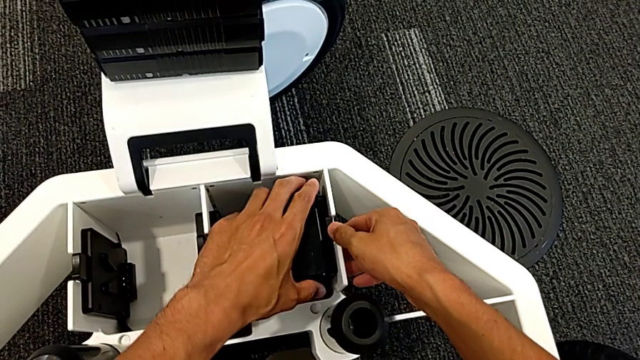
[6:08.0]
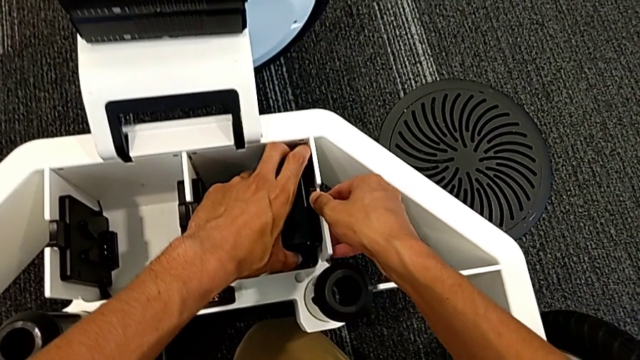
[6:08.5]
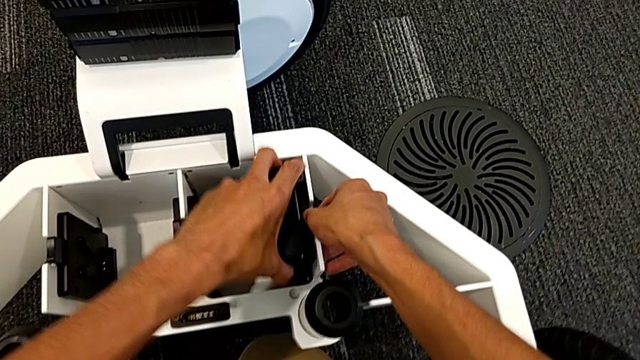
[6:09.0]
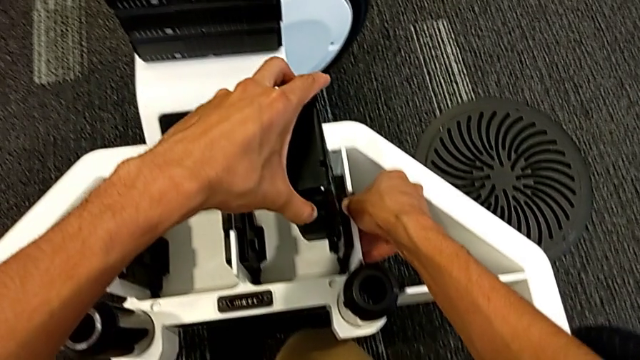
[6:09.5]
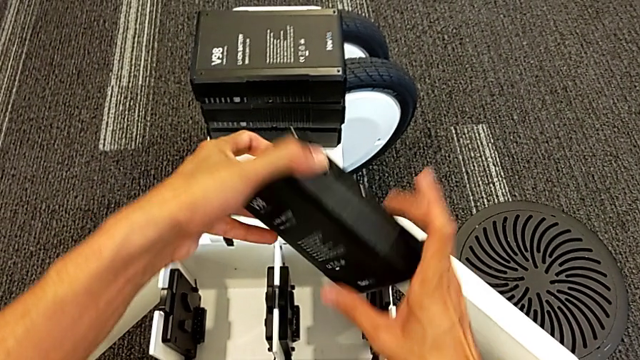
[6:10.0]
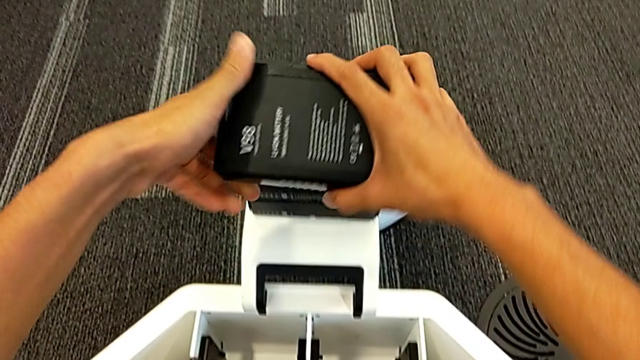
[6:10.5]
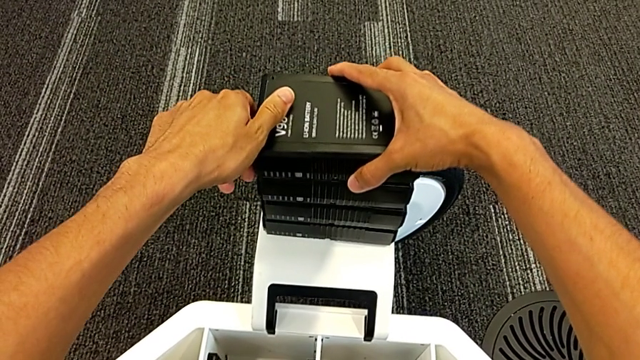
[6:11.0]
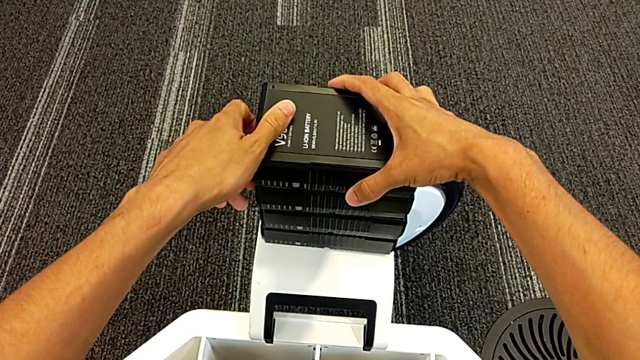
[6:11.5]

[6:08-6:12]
The camera wearer is removing the batteries from the base. They grab the fourth M6 battery and place it.

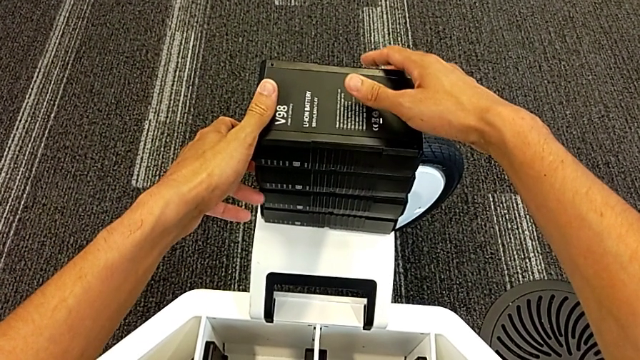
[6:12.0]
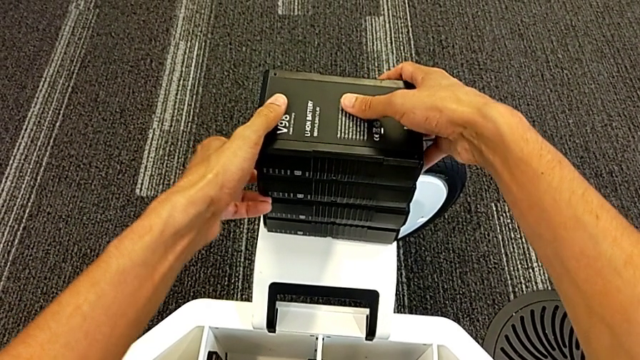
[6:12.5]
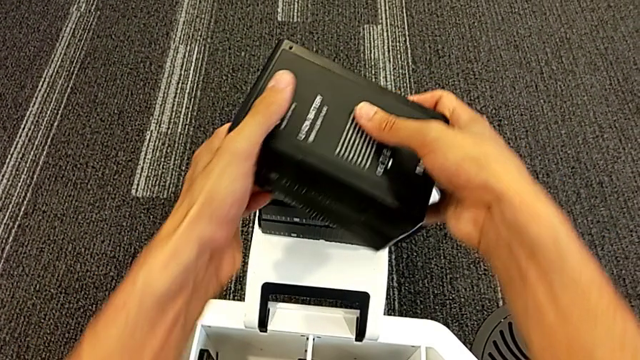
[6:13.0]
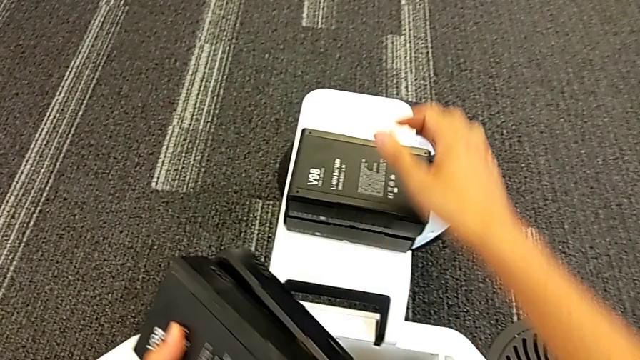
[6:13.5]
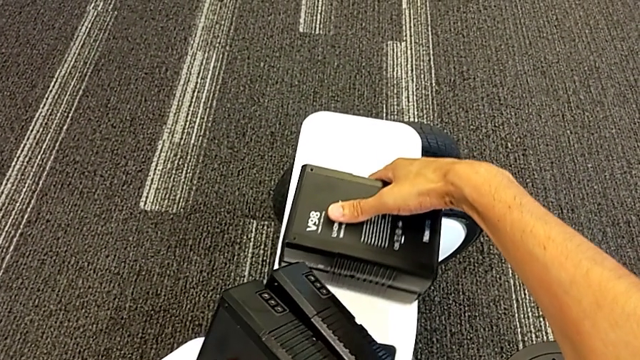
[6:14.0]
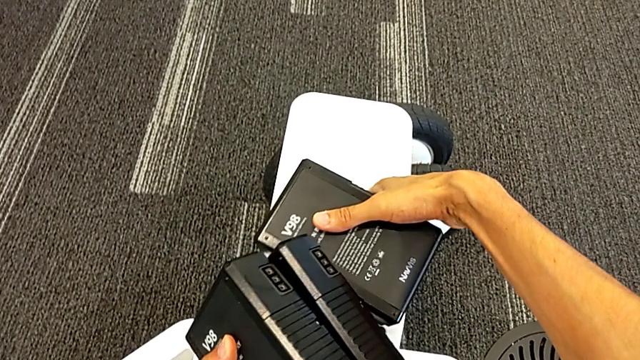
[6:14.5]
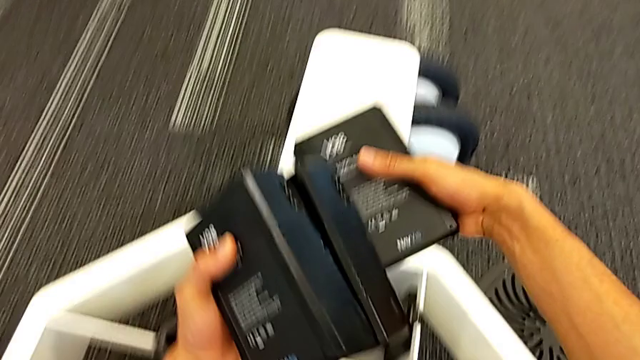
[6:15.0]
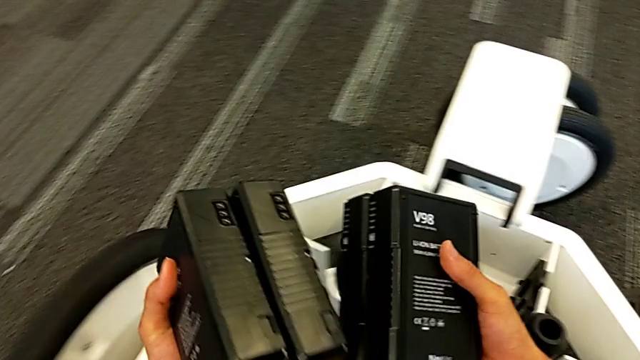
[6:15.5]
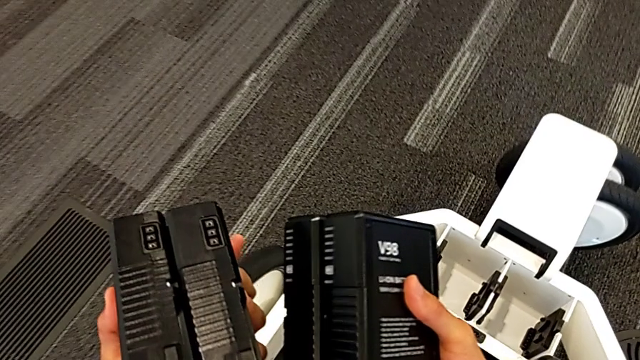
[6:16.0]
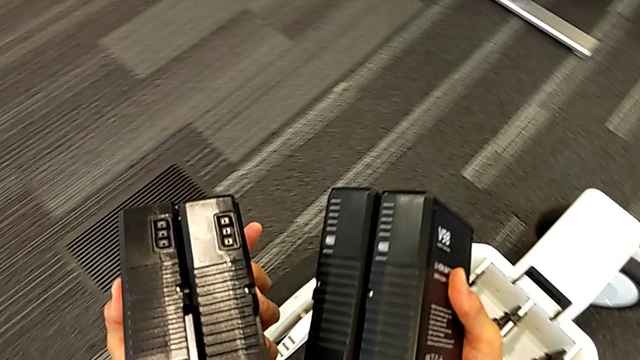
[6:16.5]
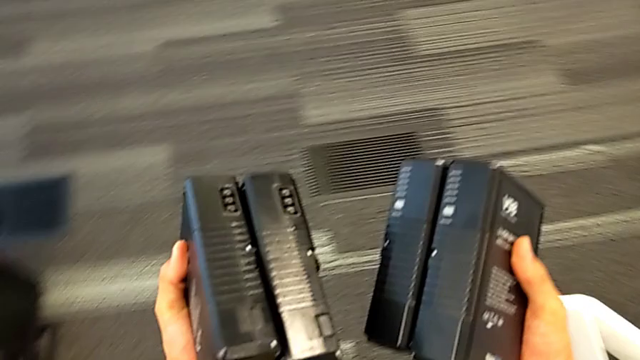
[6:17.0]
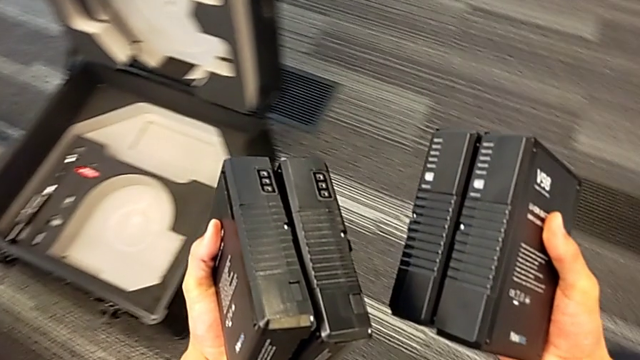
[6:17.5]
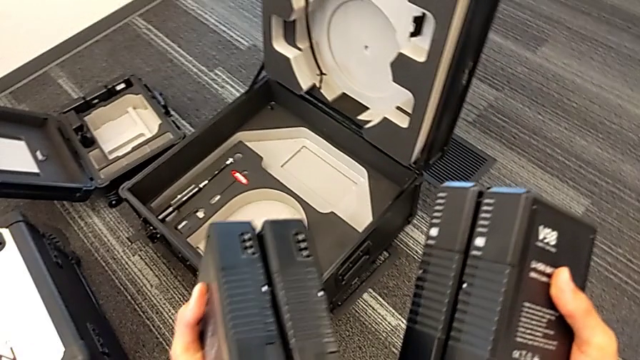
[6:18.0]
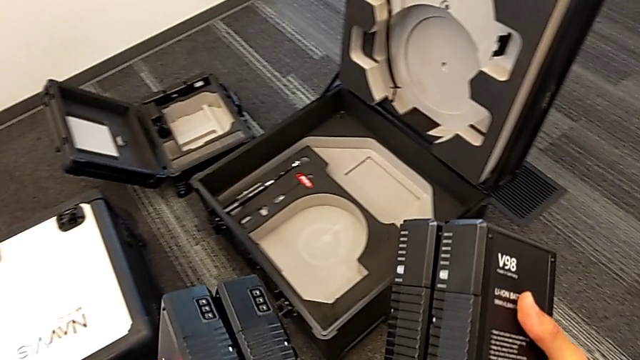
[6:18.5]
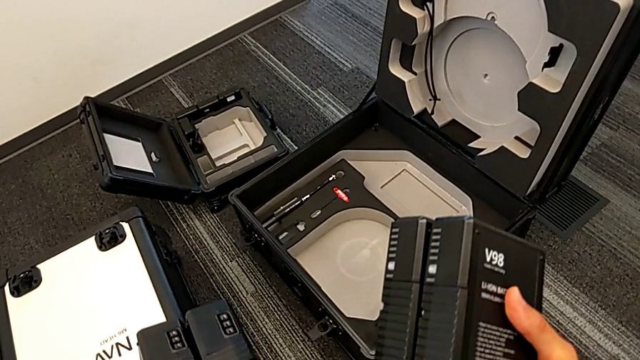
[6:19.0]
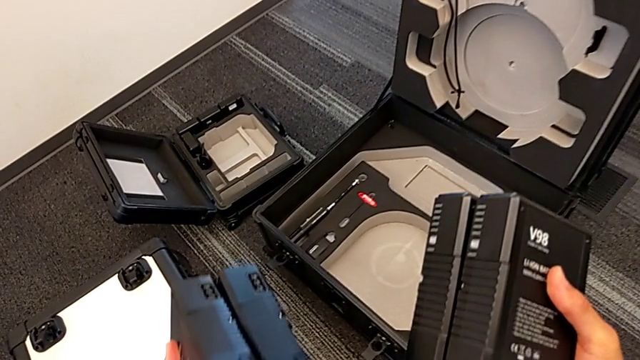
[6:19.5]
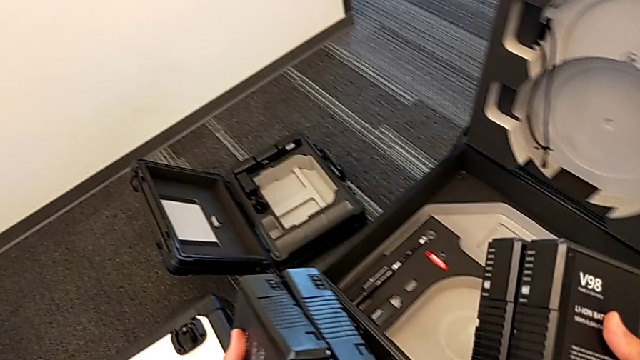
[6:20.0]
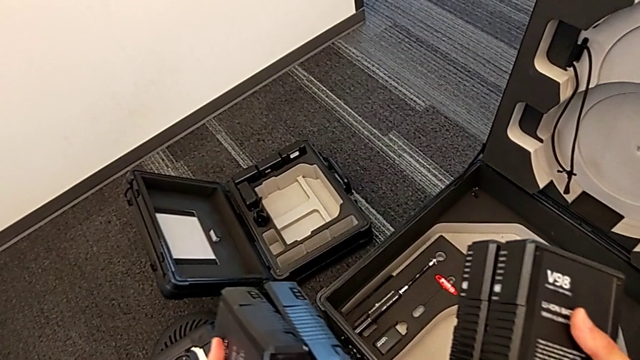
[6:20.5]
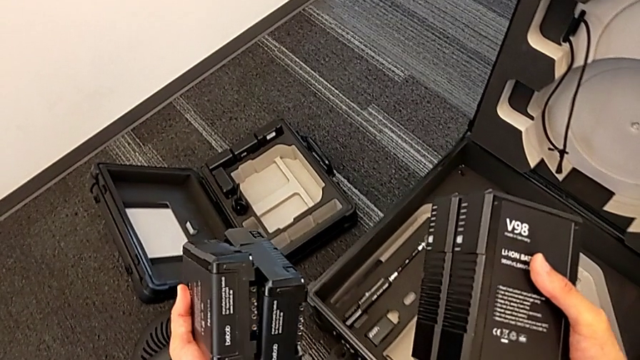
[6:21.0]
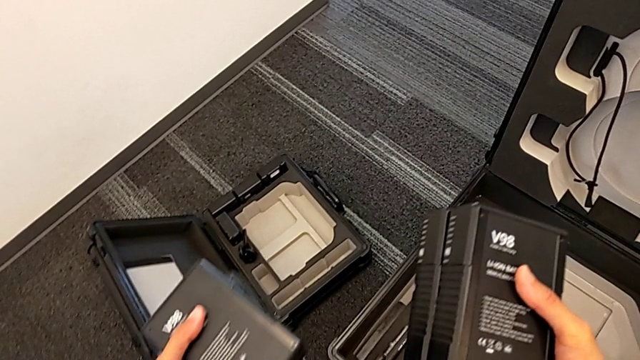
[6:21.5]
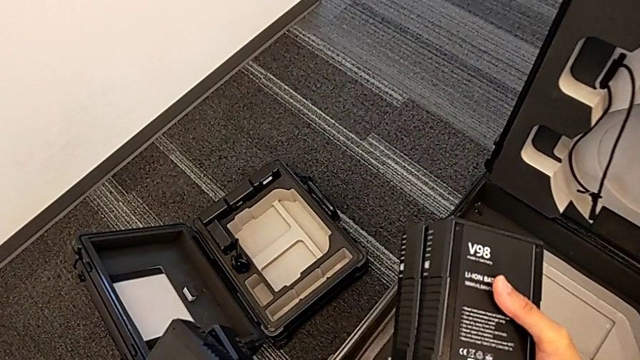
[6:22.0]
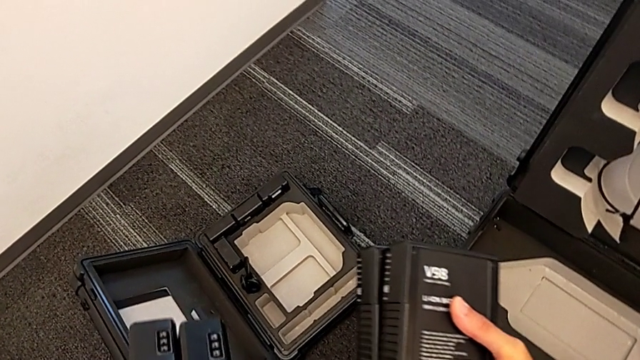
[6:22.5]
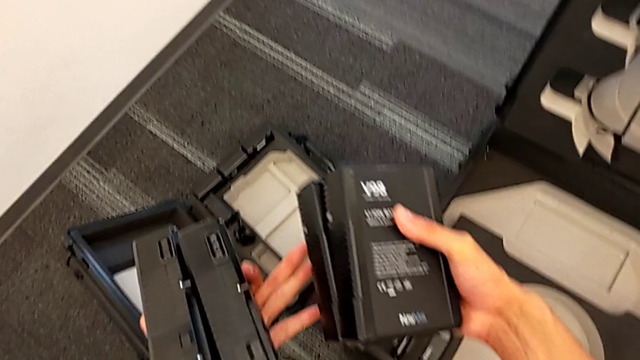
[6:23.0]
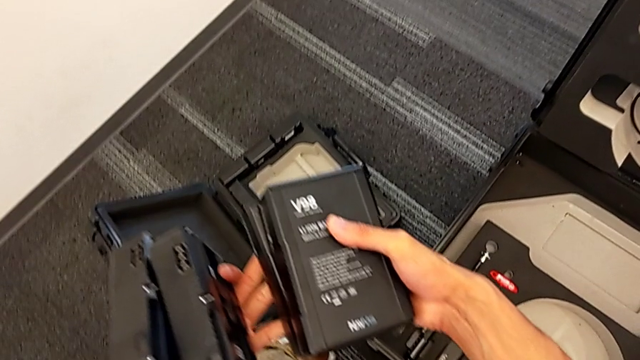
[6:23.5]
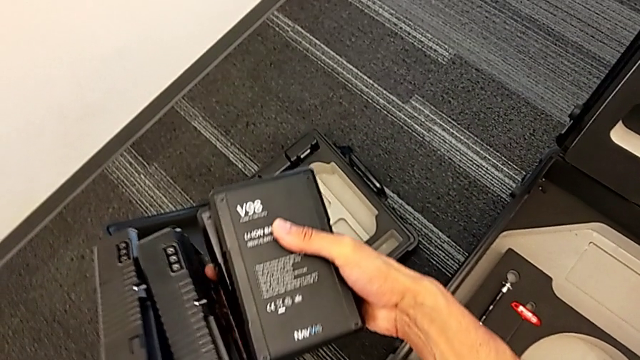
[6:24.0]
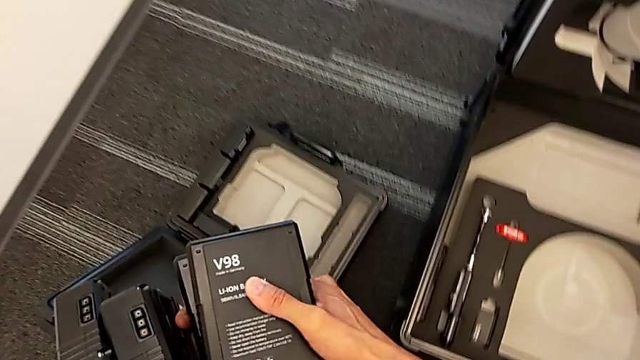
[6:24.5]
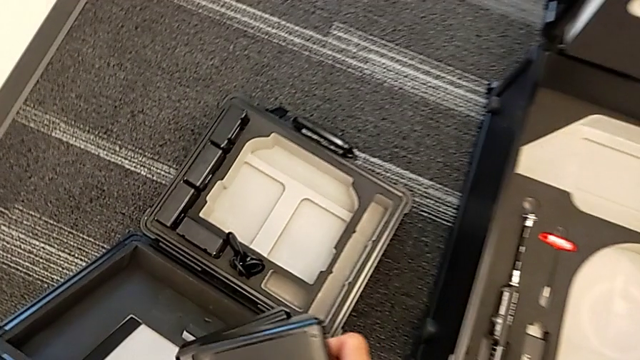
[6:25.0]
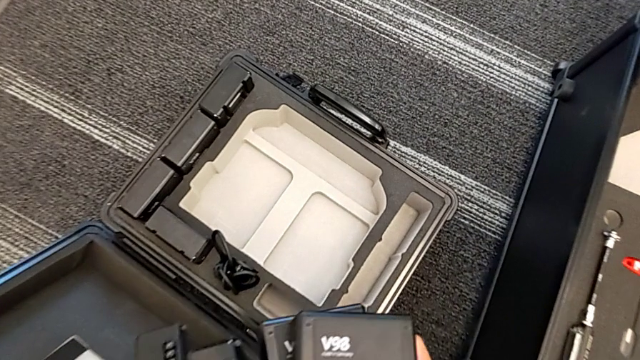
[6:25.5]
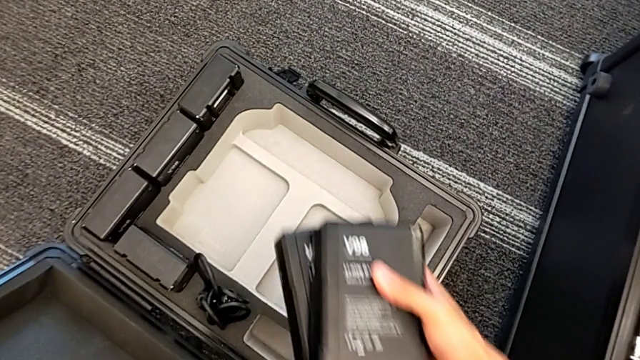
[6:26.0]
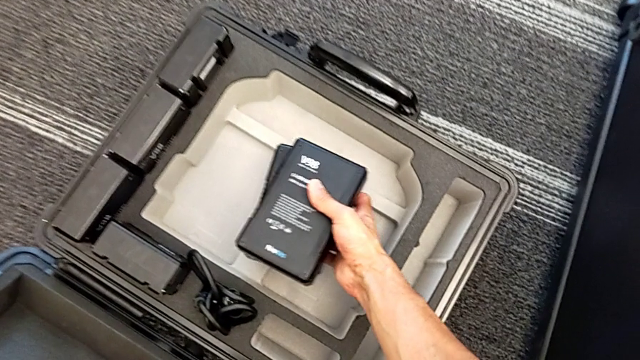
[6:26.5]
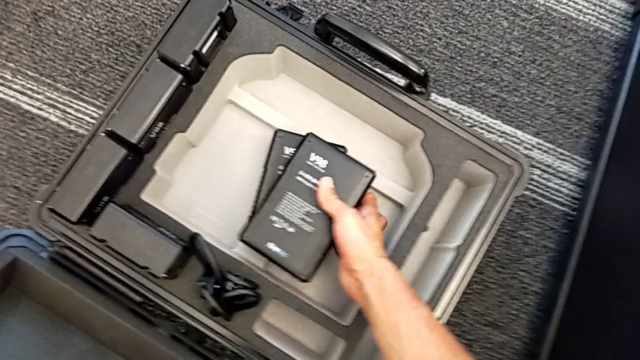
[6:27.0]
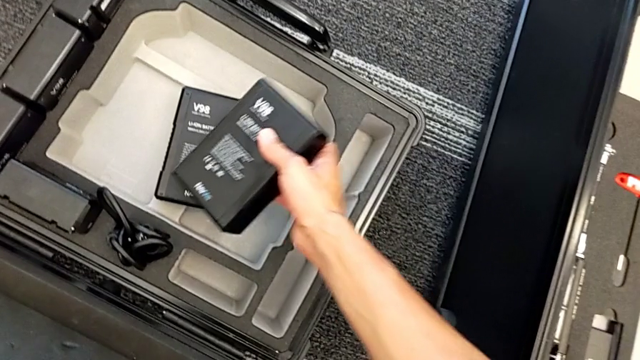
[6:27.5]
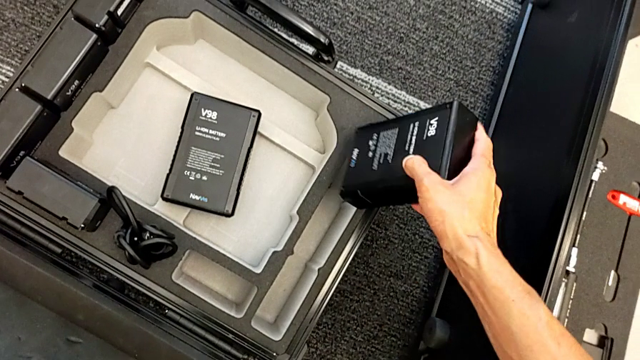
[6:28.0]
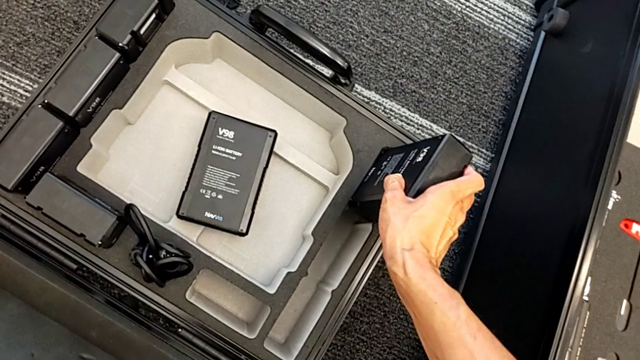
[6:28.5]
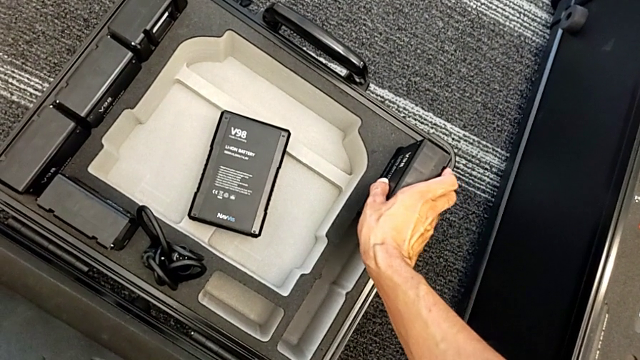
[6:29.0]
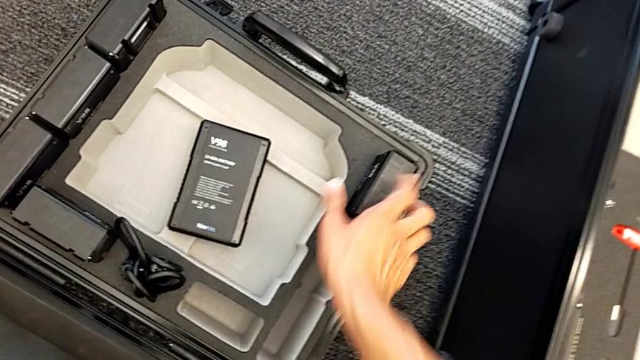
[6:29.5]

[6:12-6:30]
The camera wearer is putting the batteries in the box. They grab the M6 battery, lift it, place it and place the first M6 battery.
